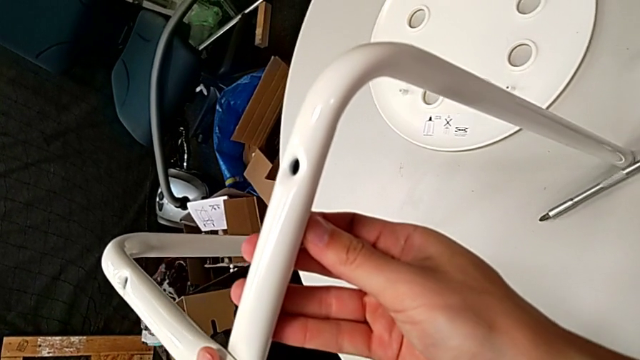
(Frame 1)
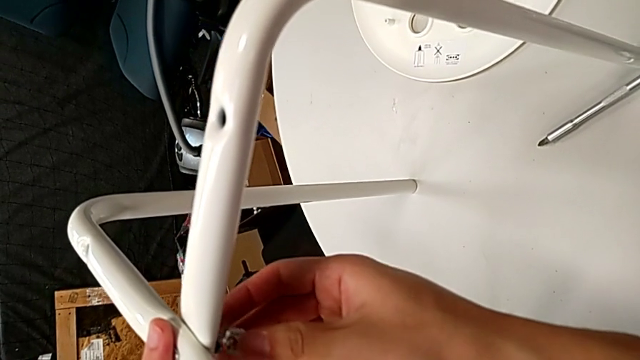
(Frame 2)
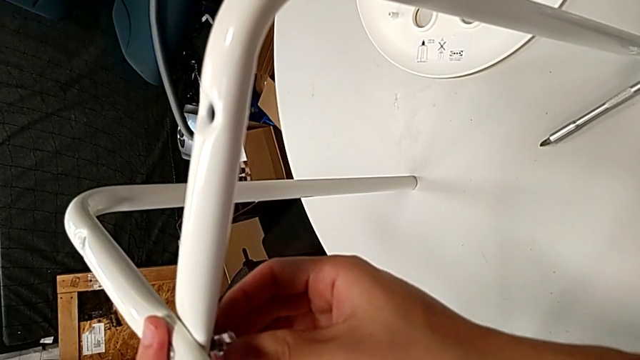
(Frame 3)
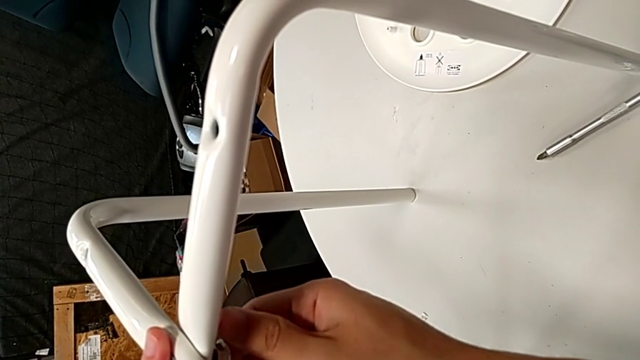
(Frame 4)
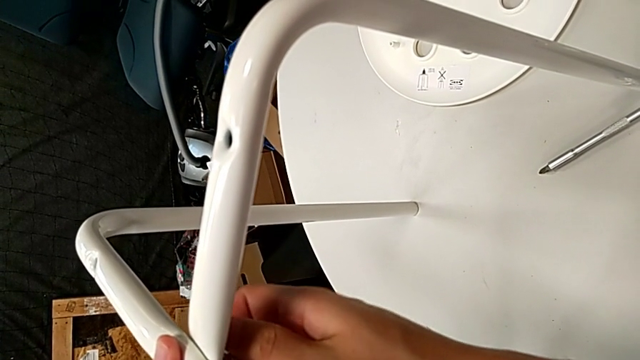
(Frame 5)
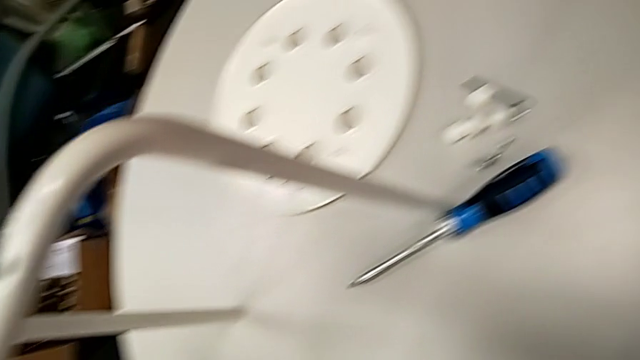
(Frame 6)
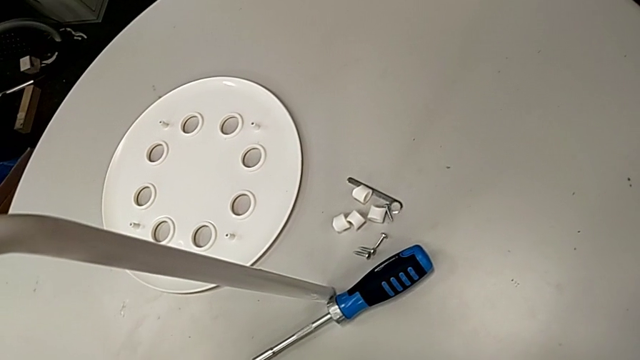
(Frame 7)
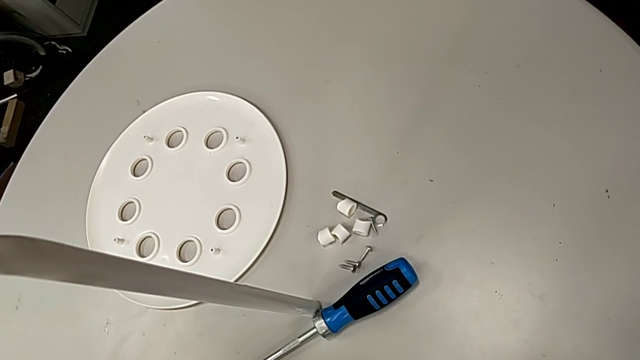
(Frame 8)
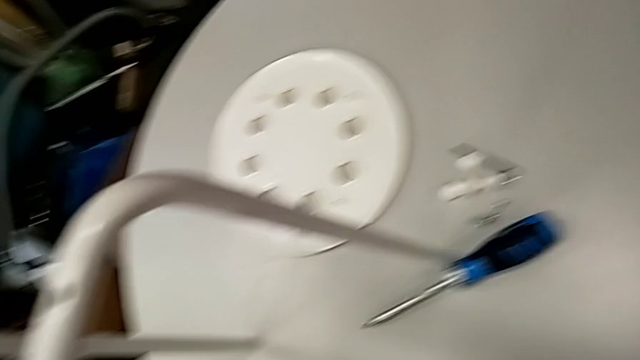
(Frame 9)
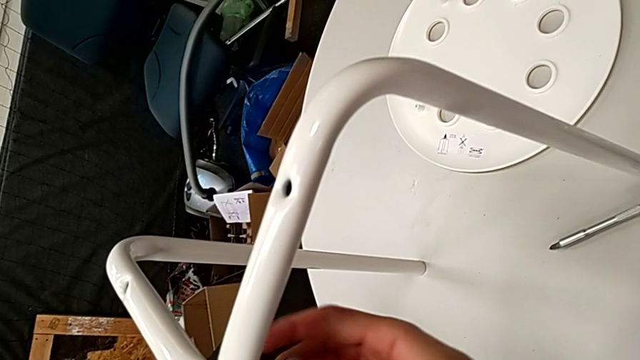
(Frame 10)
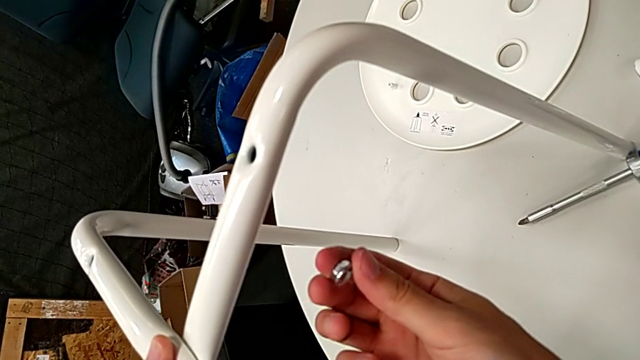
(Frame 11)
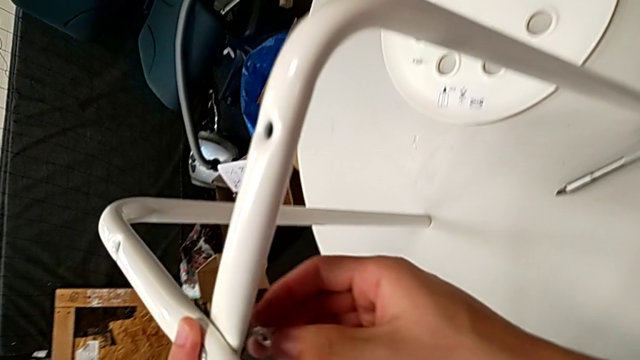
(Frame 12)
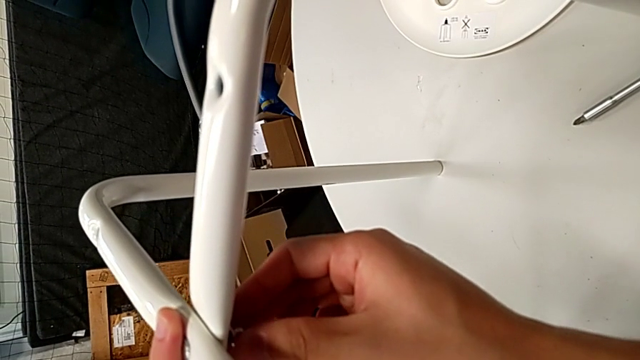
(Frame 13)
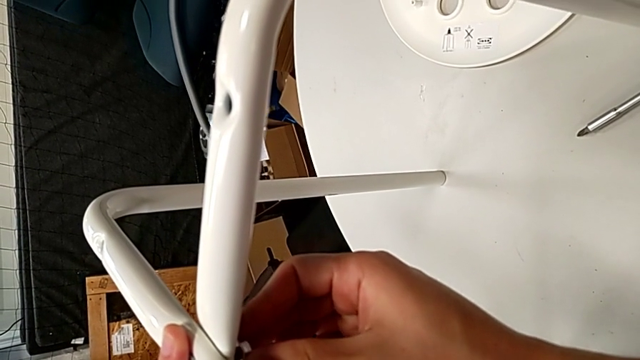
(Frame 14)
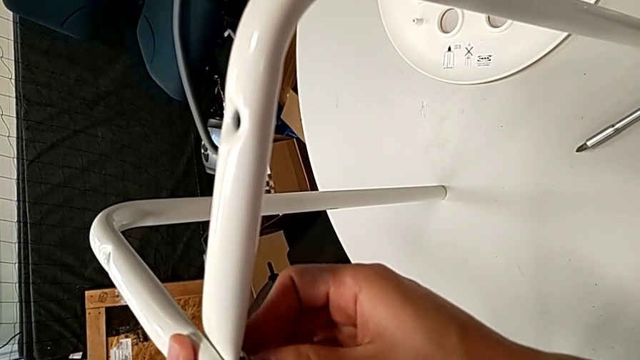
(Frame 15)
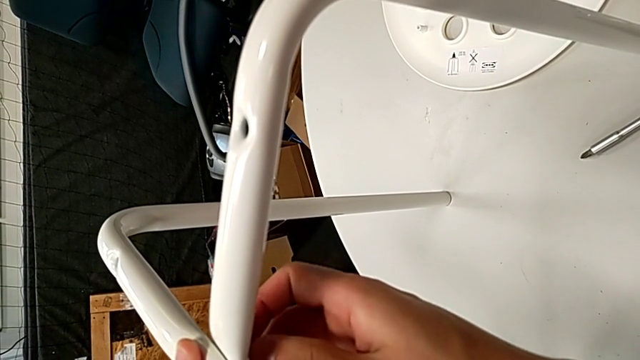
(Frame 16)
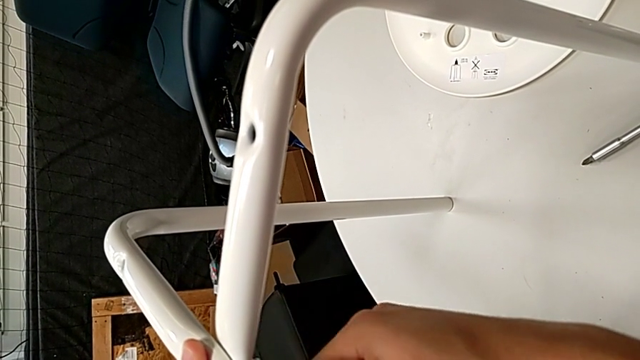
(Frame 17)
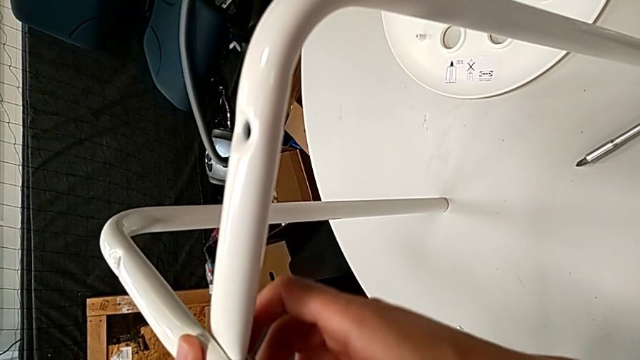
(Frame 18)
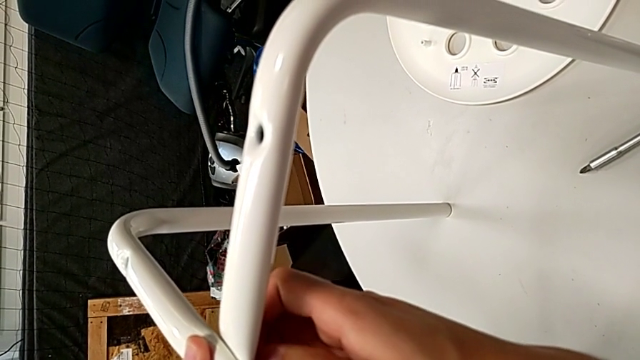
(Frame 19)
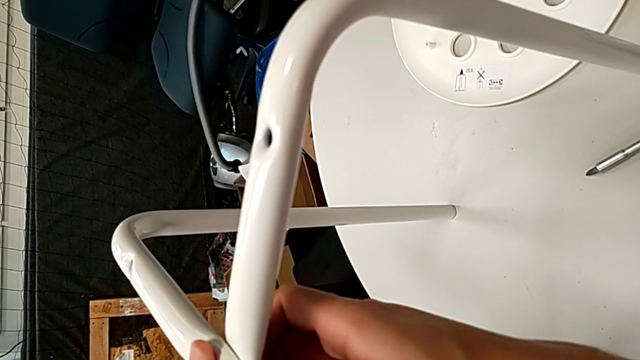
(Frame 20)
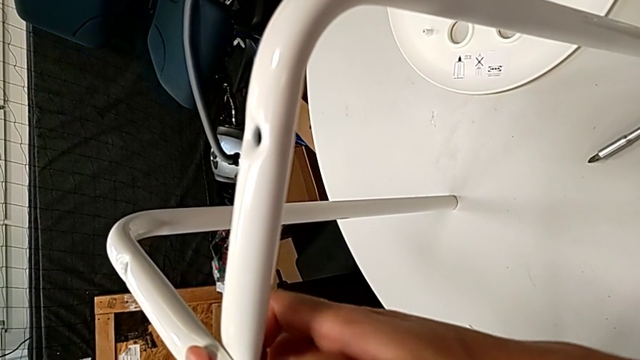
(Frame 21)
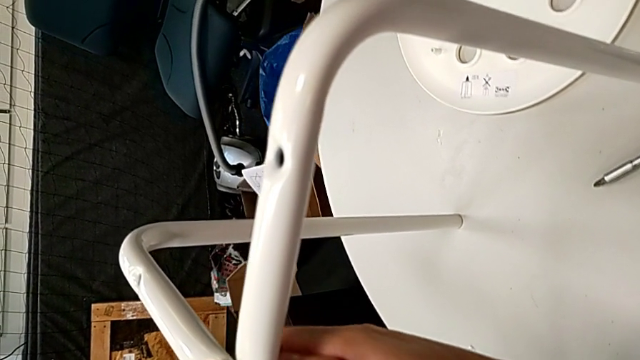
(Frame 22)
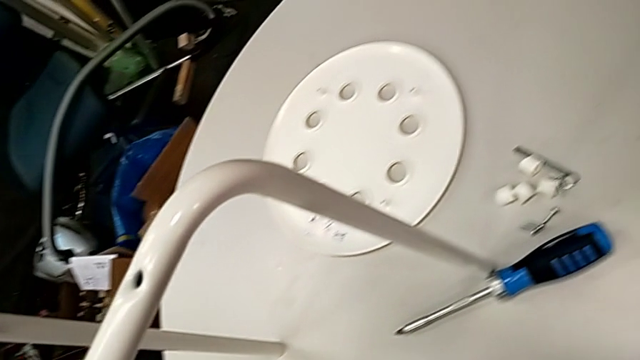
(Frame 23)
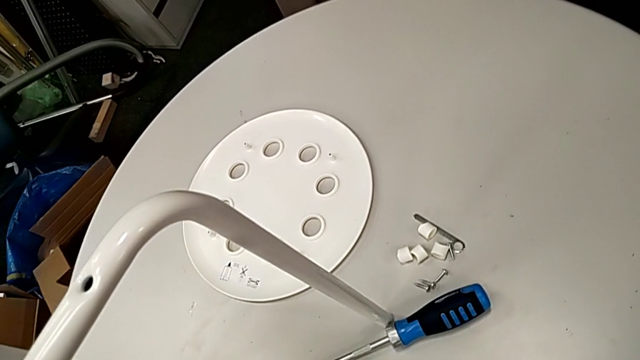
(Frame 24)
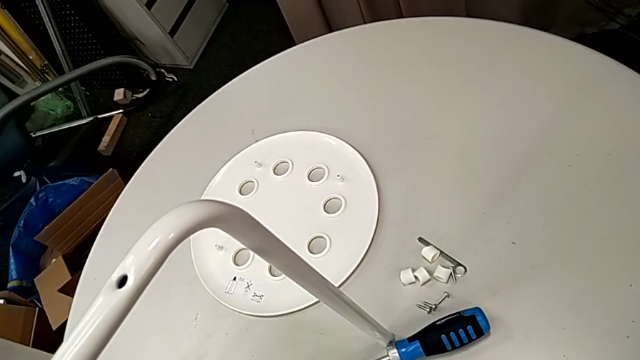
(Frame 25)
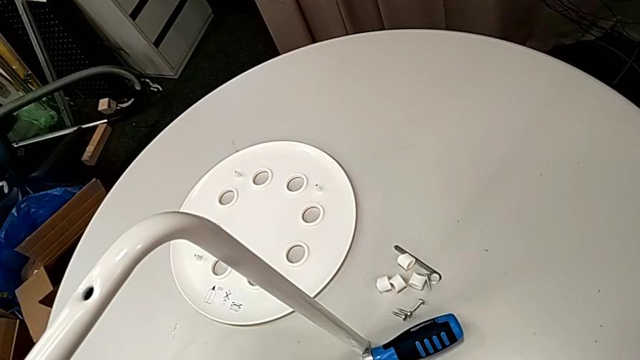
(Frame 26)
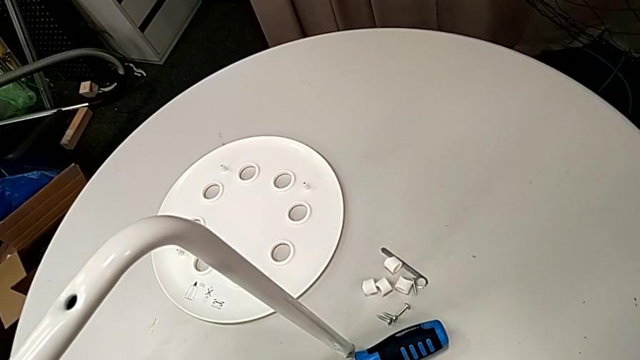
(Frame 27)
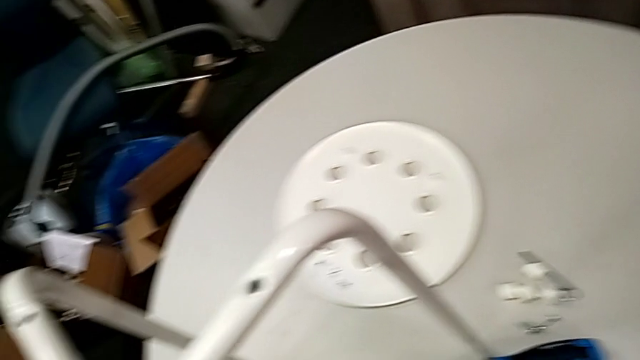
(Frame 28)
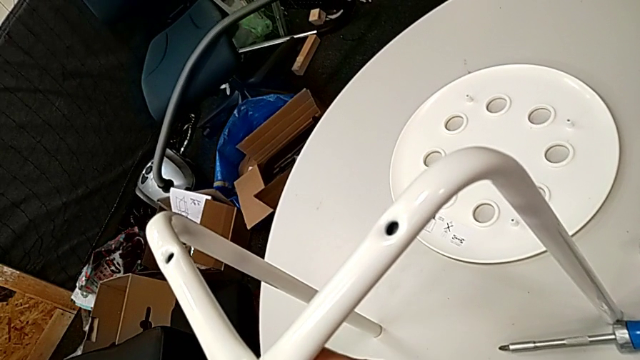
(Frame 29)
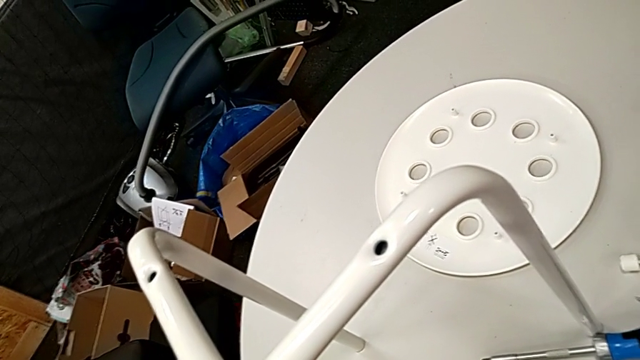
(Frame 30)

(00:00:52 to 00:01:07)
The camera wearer is assembling the legs of the stool. They wrongly insert and screw the hex nut, placing the hex nut in the wrong position, rotate it, insert it and begin to screw it.

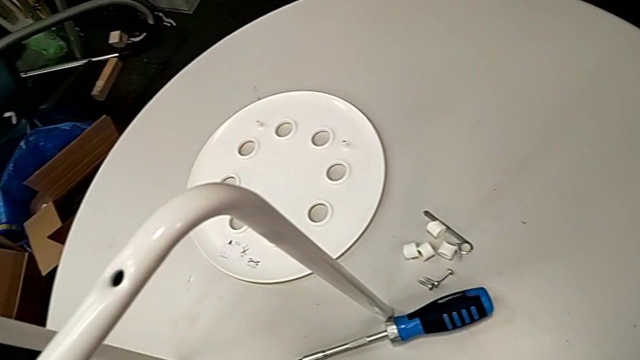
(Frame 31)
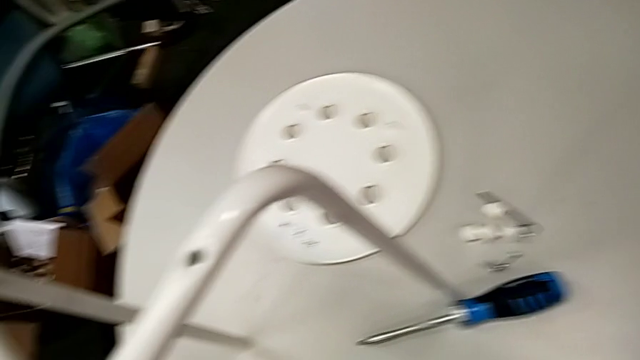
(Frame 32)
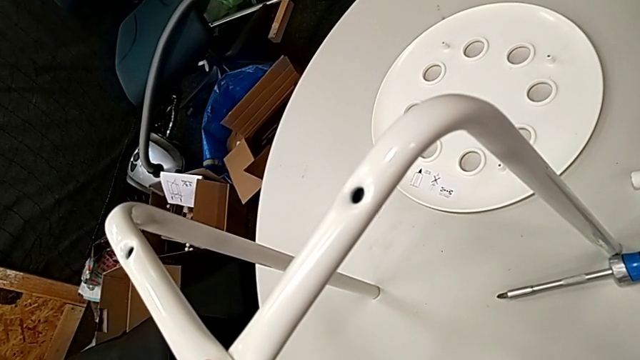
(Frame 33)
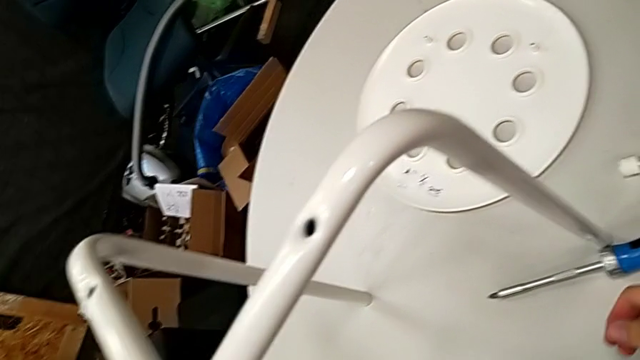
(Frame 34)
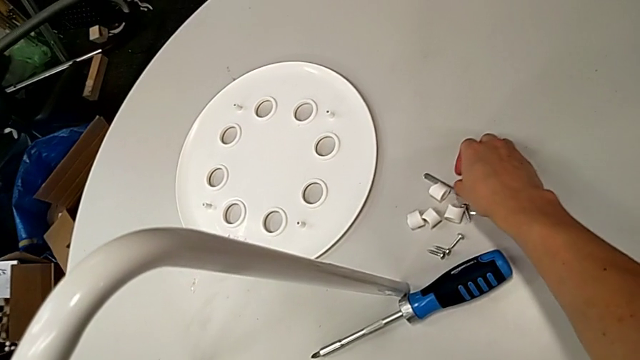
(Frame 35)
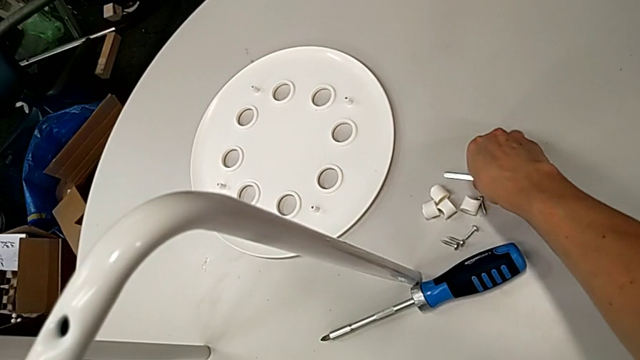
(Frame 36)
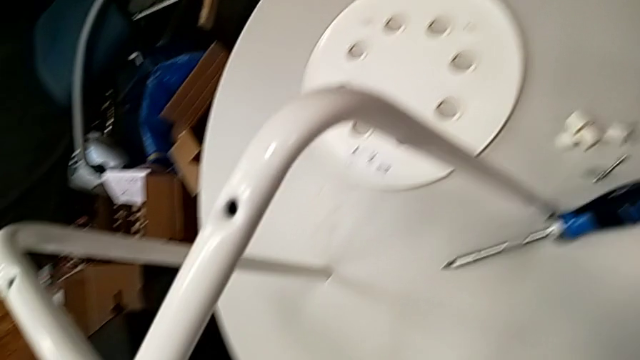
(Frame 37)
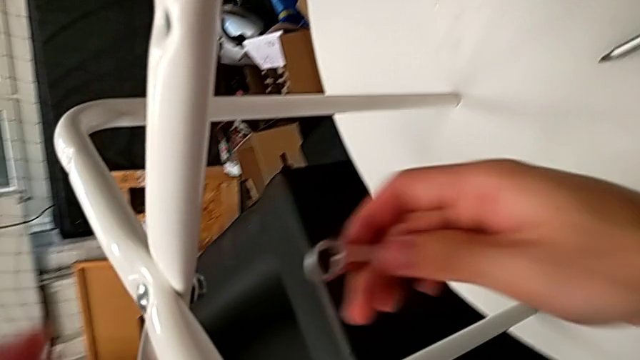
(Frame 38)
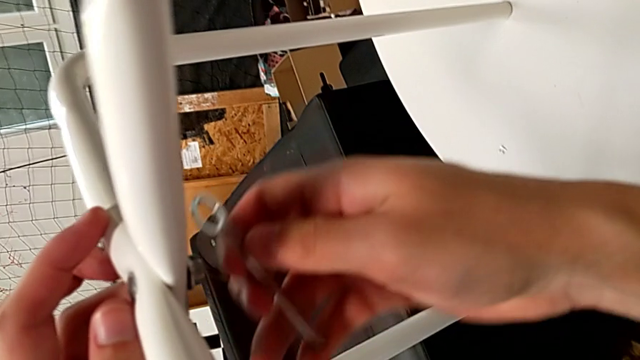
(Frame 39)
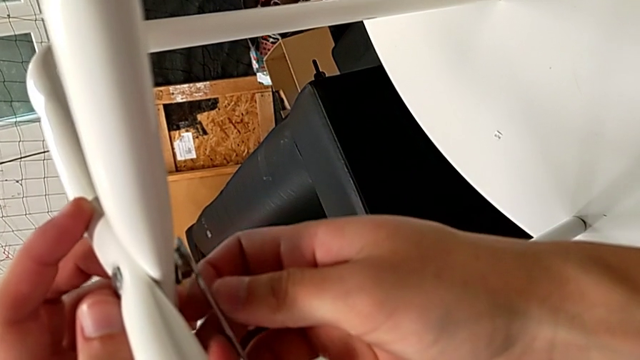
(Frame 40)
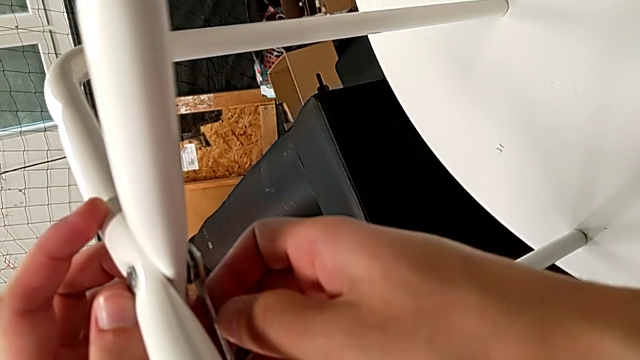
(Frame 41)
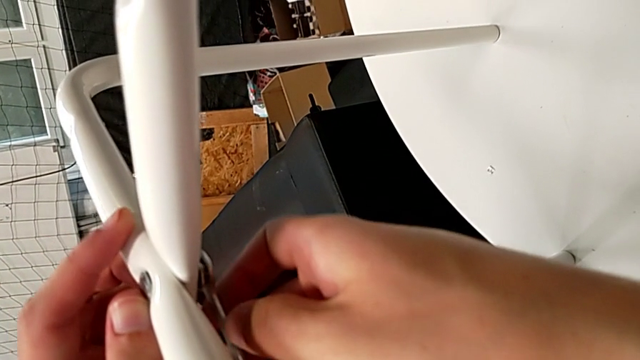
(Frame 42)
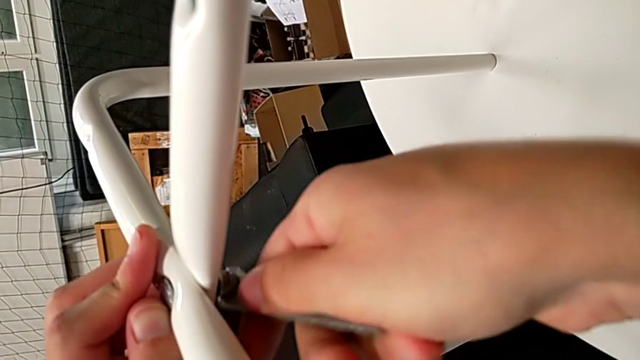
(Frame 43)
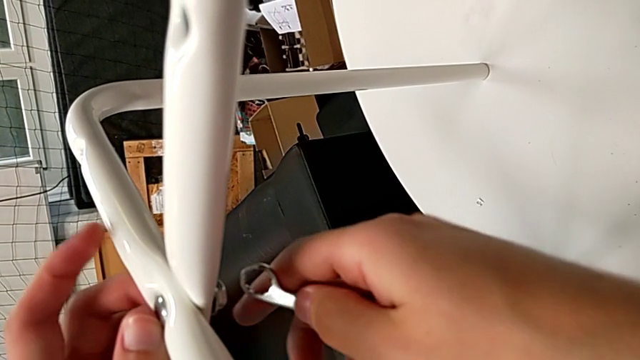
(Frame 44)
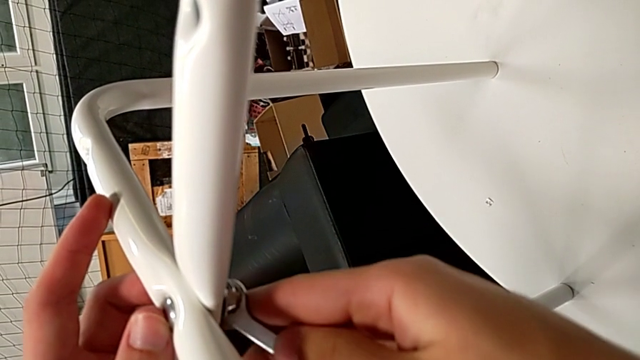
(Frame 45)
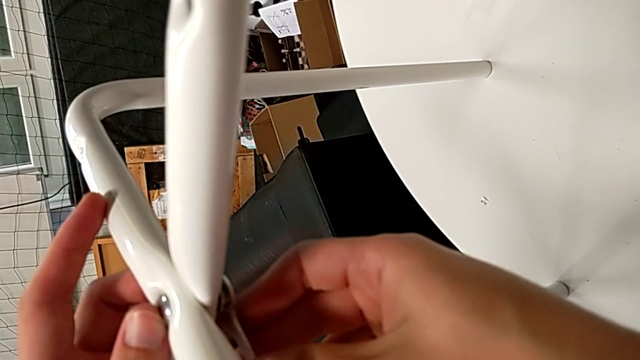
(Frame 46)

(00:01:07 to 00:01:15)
The camera wearer is assembling the legs of the stool. They grab the hexagonal wrench, insert it and begin to screw the hex nut.
